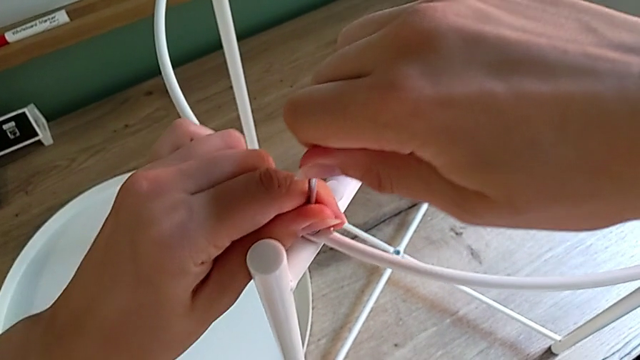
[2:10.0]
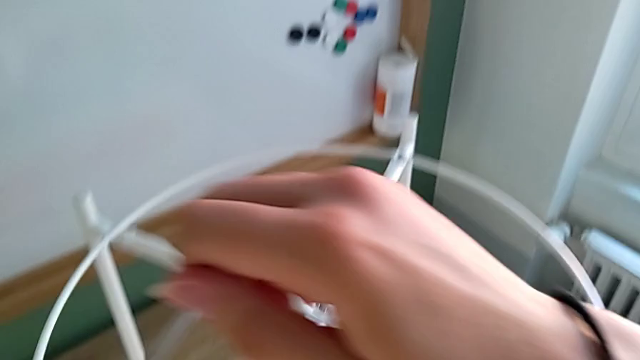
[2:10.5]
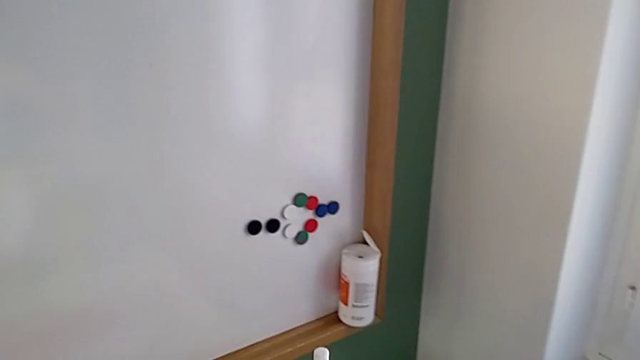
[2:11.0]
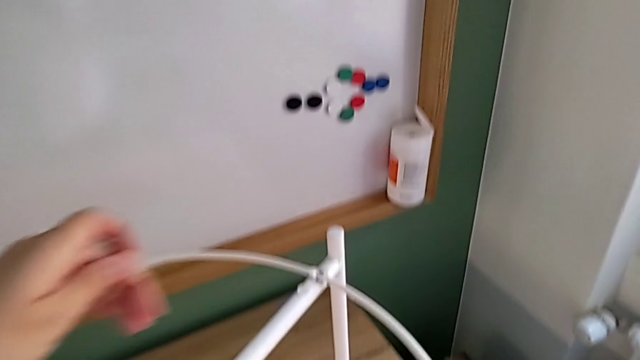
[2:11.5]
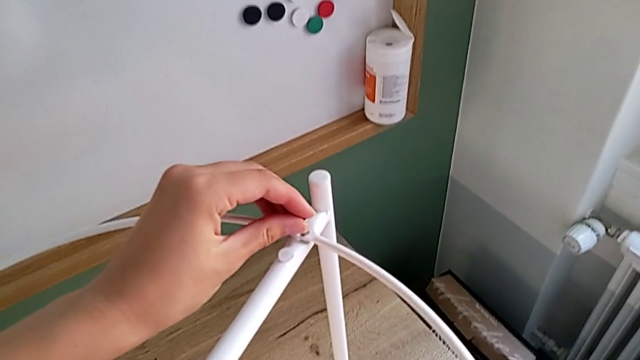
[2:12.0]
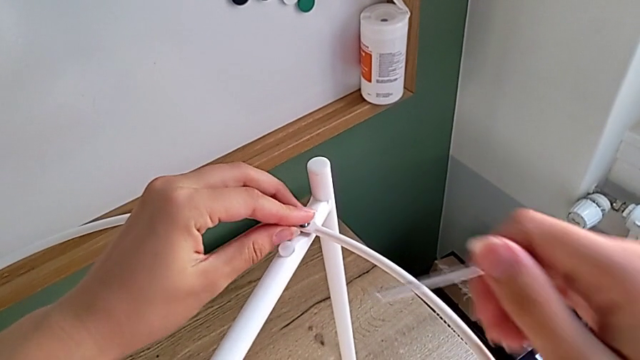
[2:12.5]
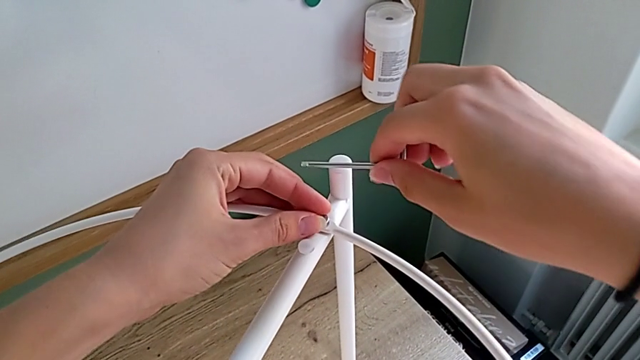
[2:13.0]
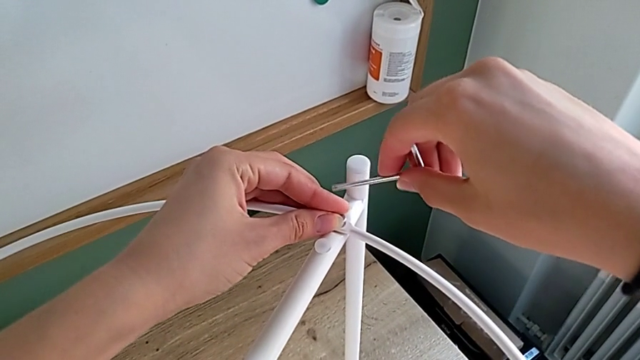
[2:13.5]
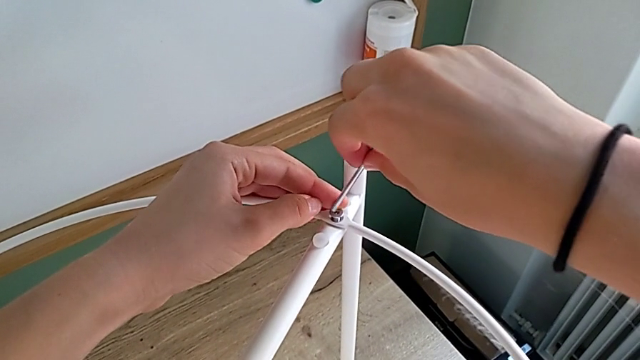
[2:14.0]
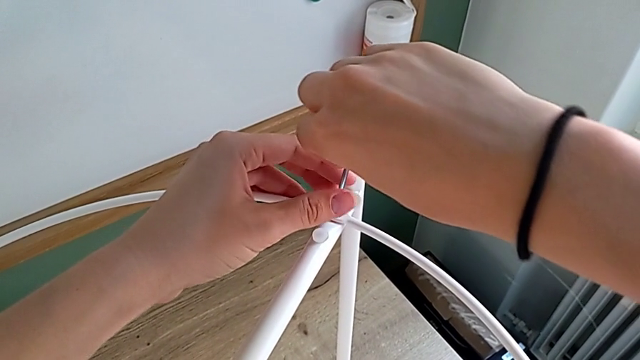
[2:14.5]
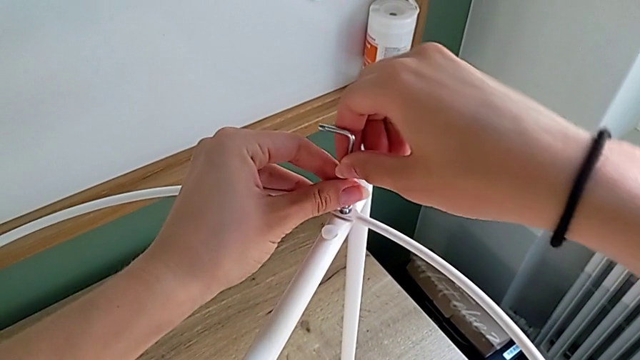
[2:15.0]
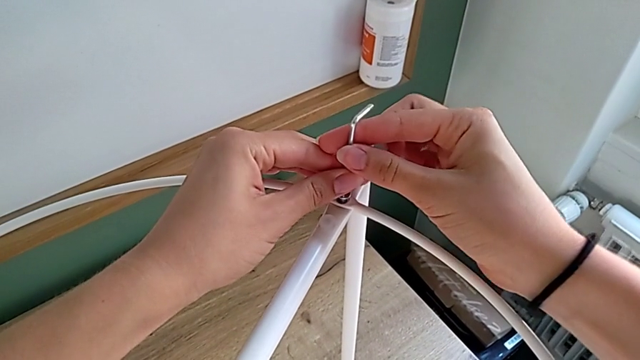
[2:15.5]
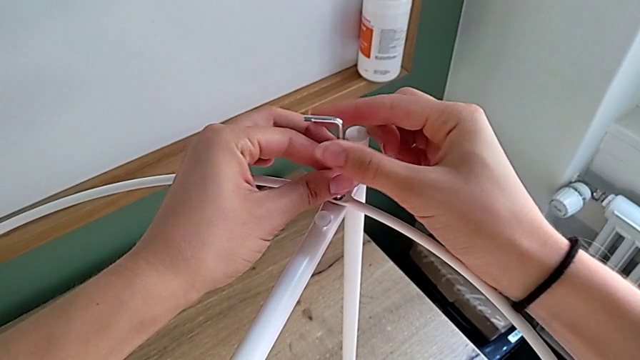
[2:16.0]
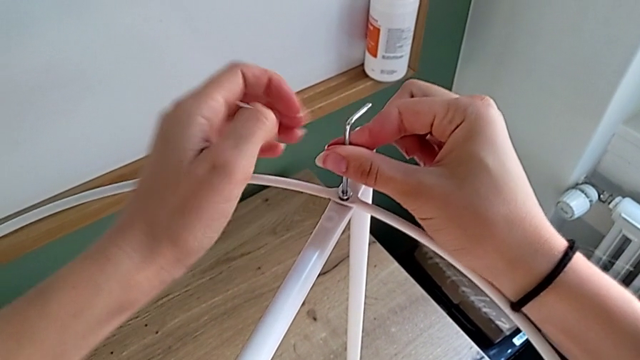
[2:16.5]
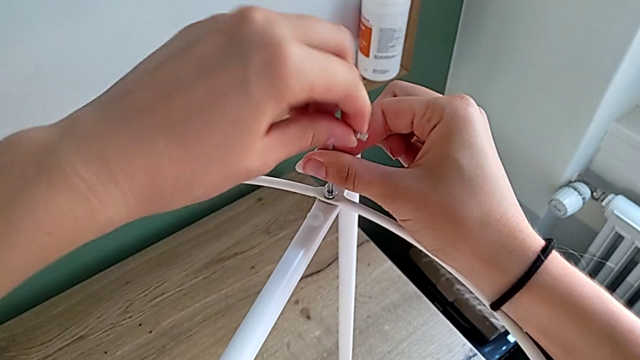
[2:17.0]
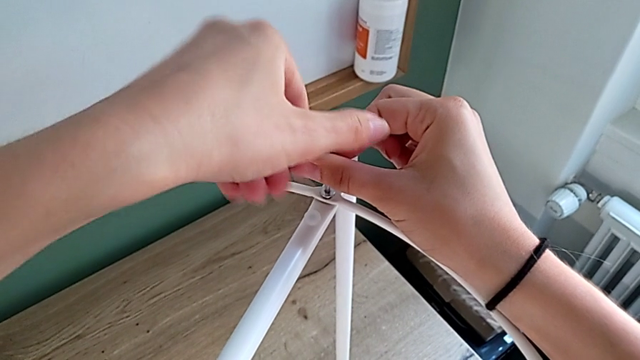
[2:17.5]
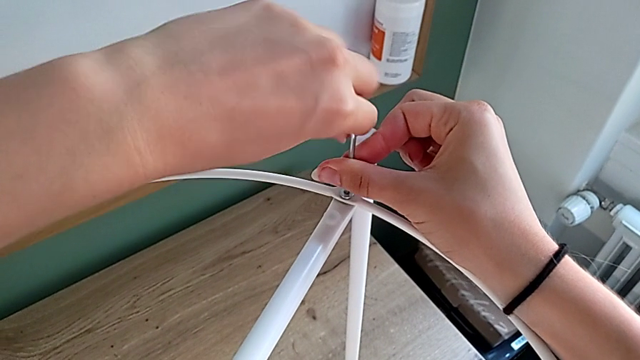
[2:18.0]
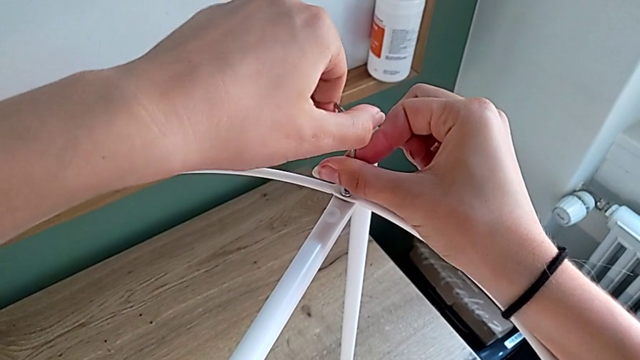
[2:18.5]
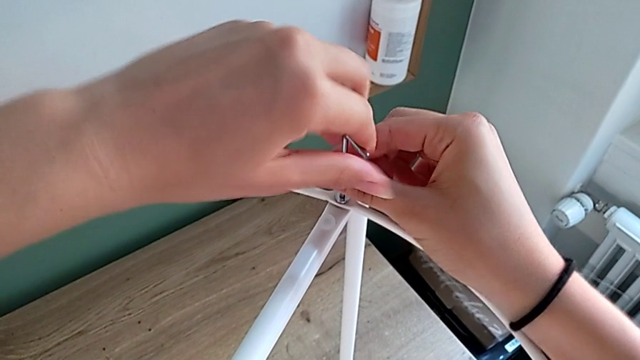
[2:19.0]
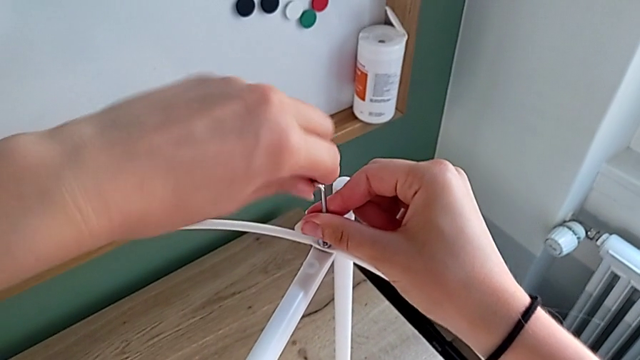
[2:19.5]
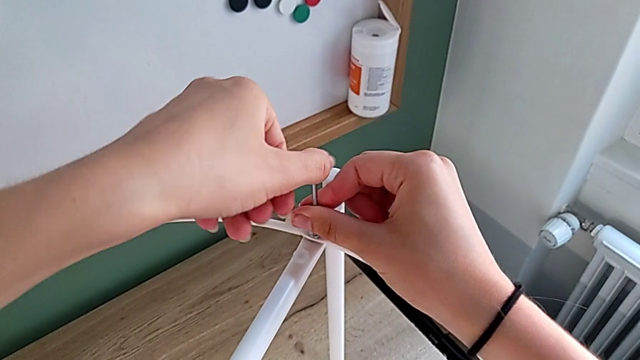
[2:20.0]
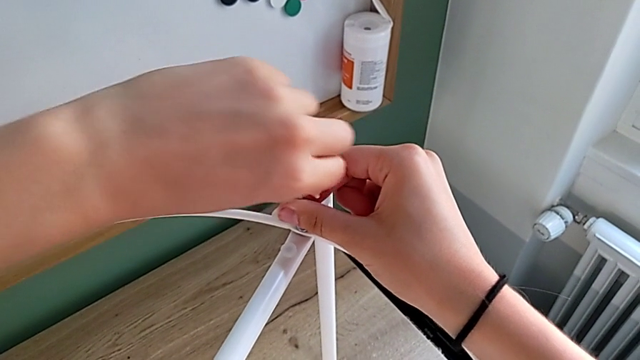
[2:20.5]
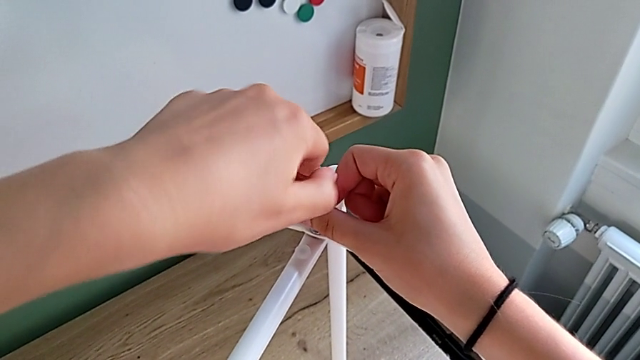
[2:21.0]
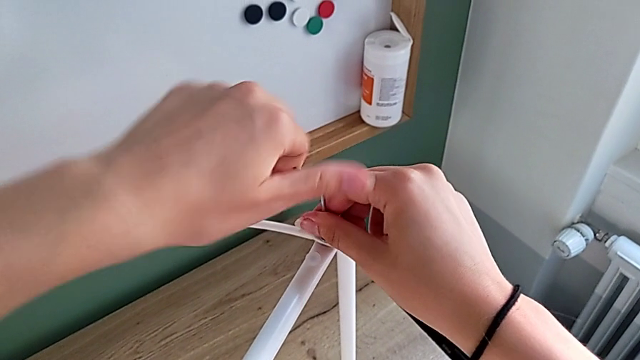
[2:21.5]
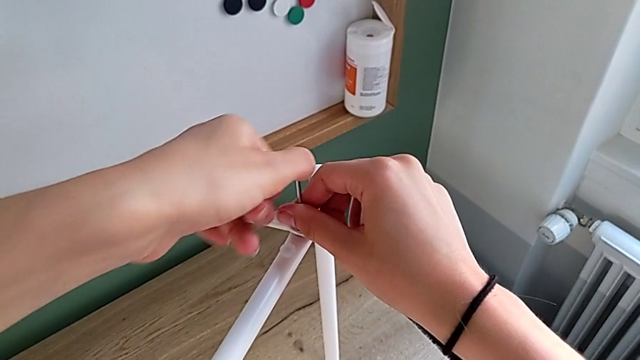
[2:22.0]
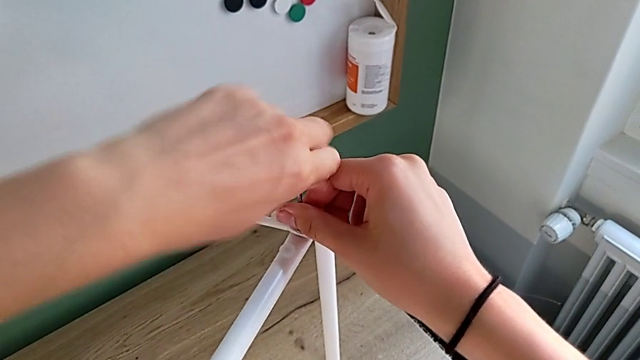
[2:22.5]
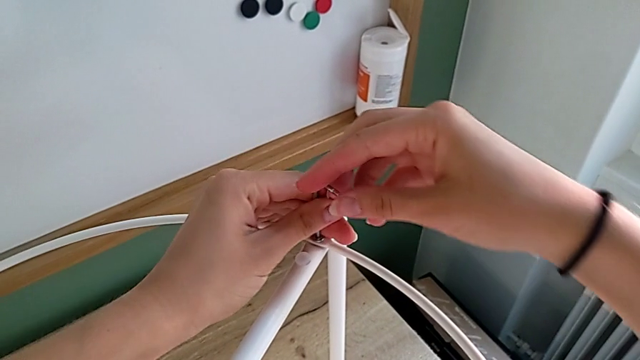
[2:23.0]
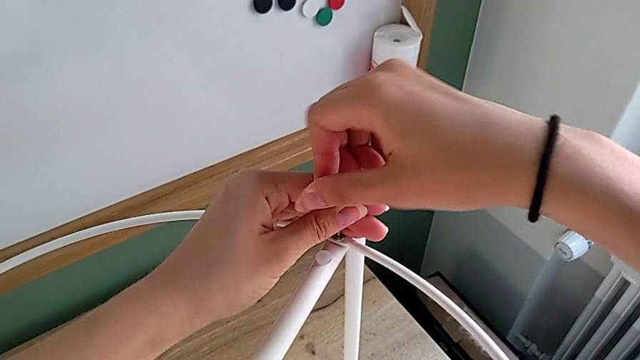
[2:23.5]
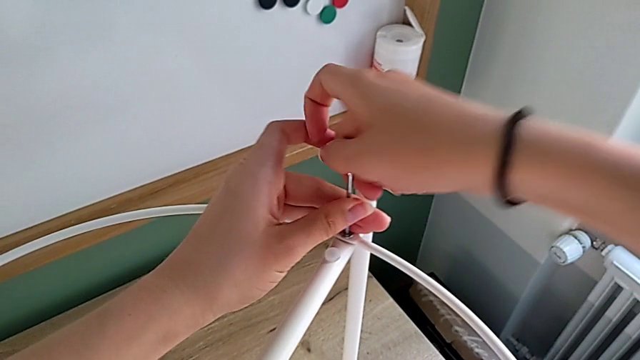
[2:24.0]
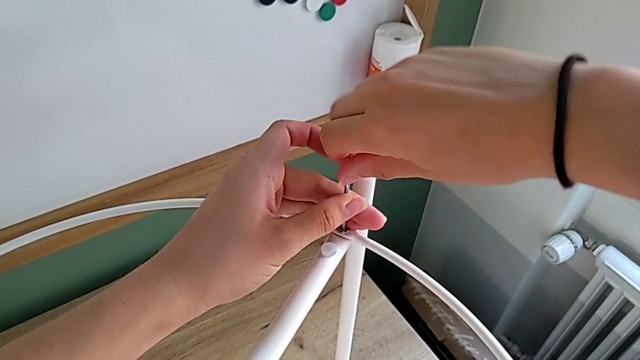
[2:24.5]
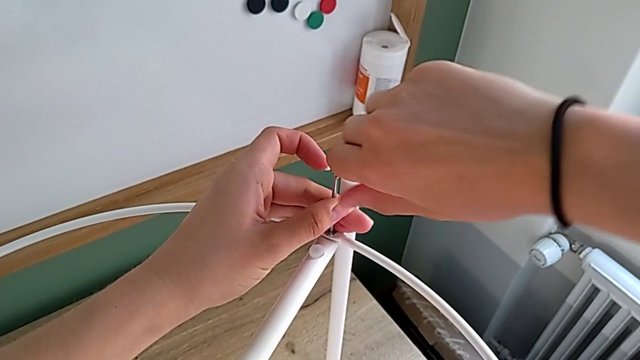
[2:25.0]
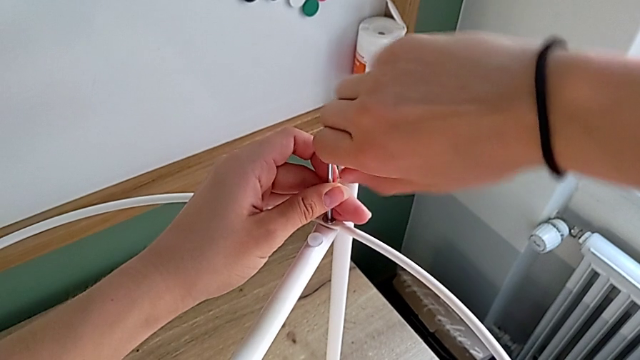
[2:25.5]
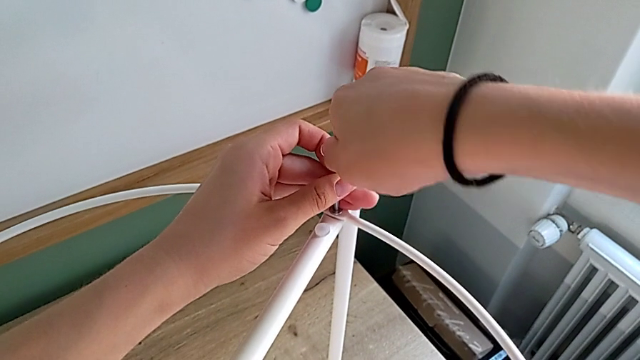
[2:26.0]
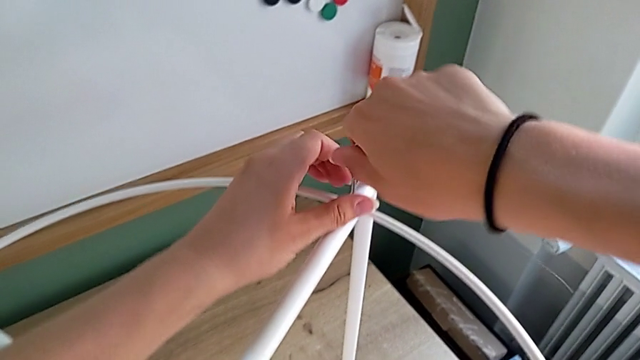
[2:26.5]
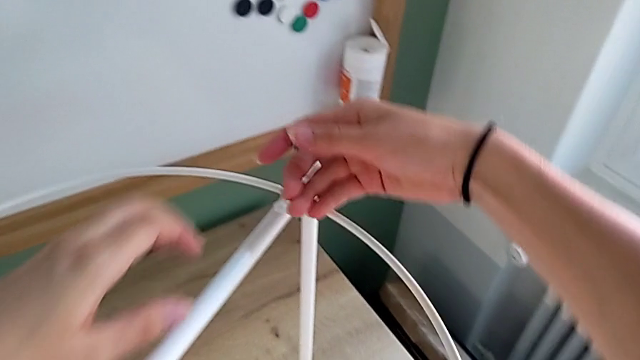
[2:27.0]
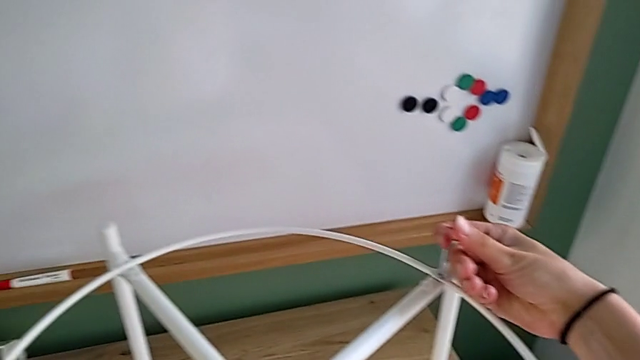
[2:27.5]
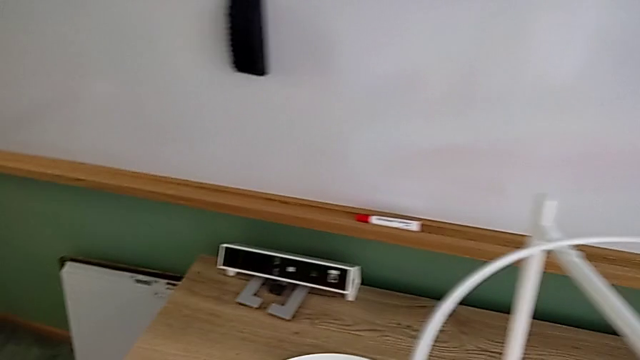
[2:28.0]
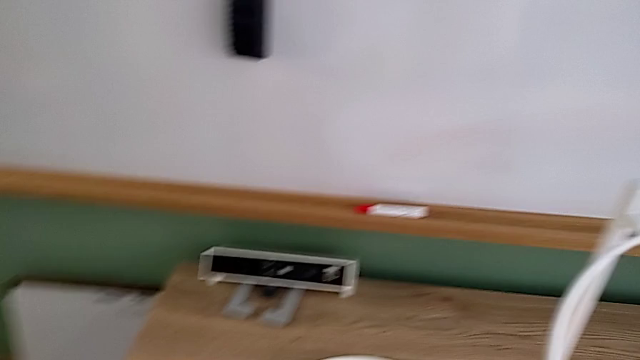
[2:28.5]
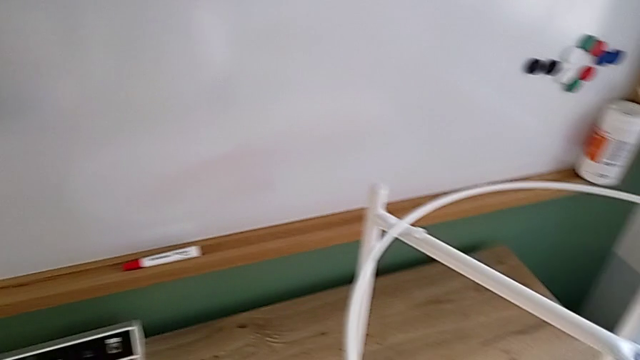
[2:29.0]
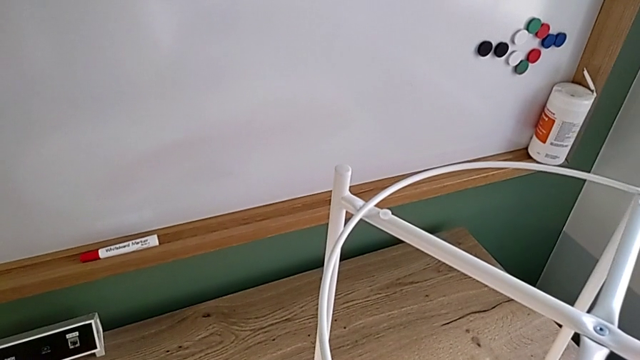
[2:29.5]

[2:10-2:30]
The camera wearer is putting the white circle into the leg and screwing the third and fourth hex socket heads from the circle onto the leg. They withdraw the Allen wrench, hold the hex socket head, insert it, screw it and place the Allen wrench.

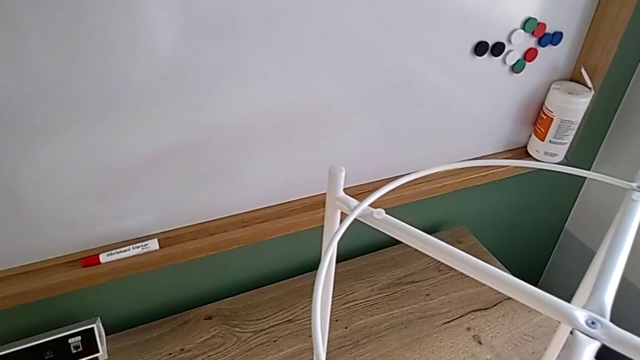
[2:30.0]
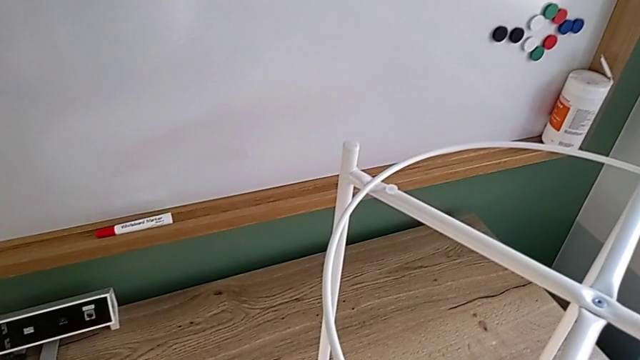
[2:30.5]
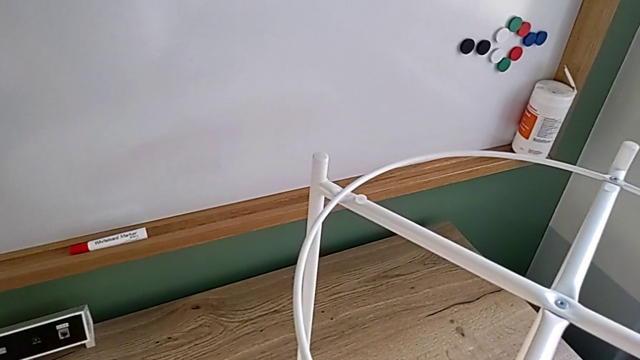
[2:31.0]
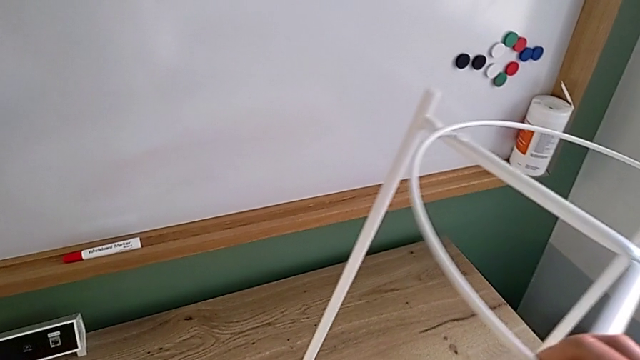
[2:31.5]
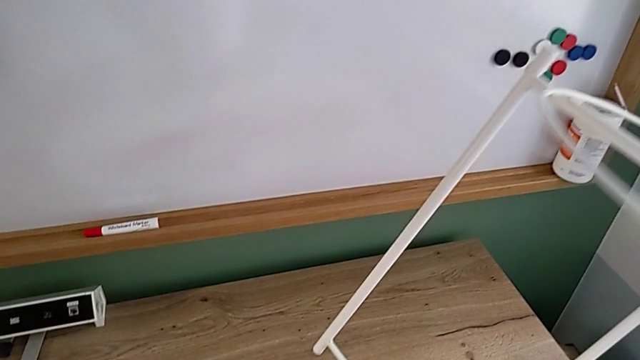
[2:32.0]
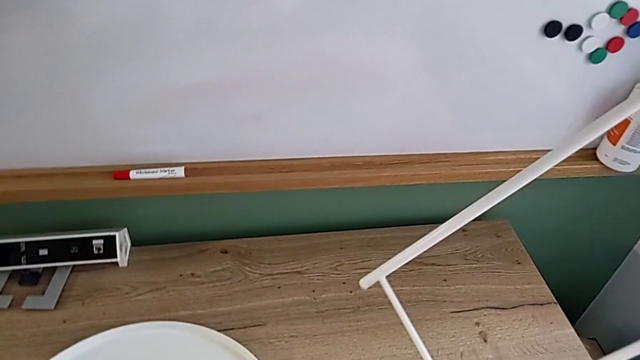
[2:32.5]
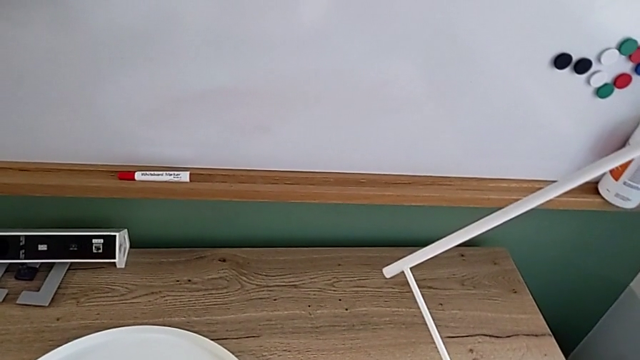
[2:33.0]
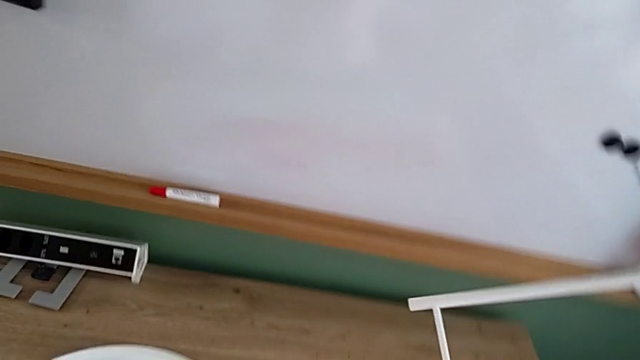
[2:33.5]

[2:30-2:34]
The camera wearer is inspecting the white leg and placing the white tray on the leg. They grab the leg and begin to lift it.
